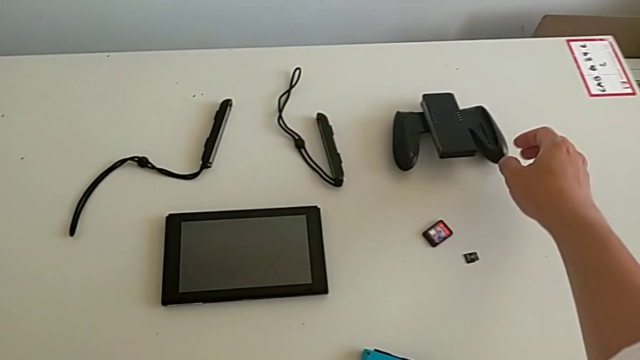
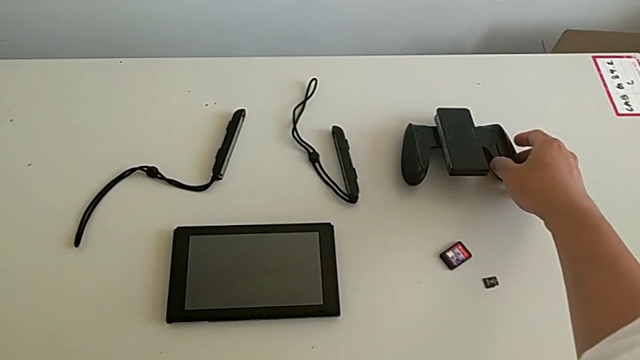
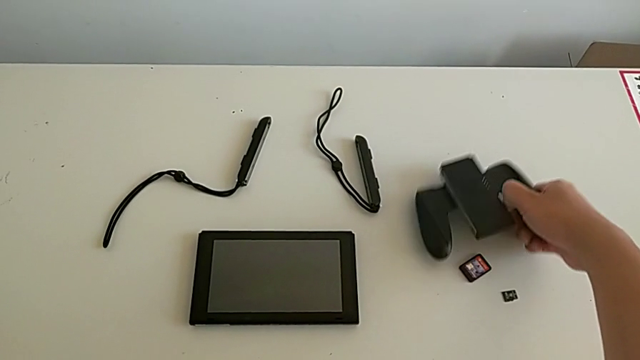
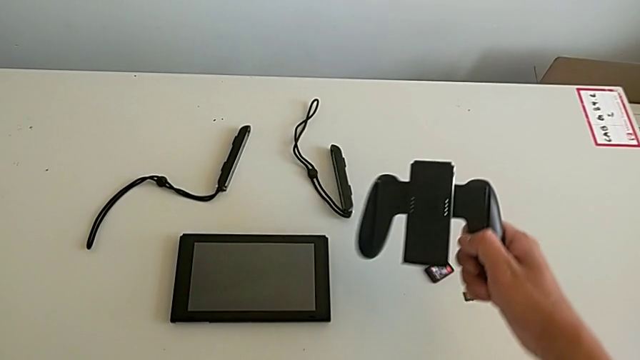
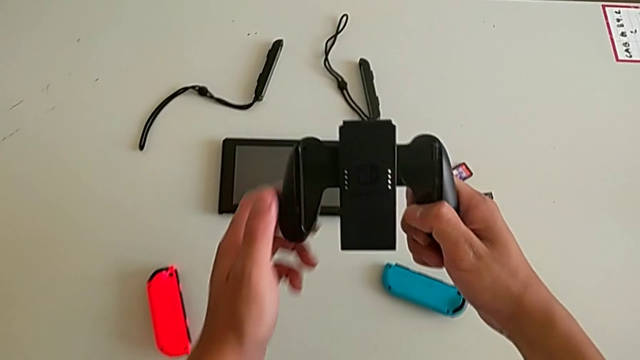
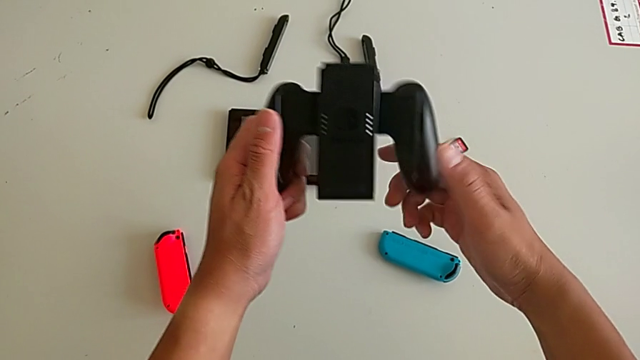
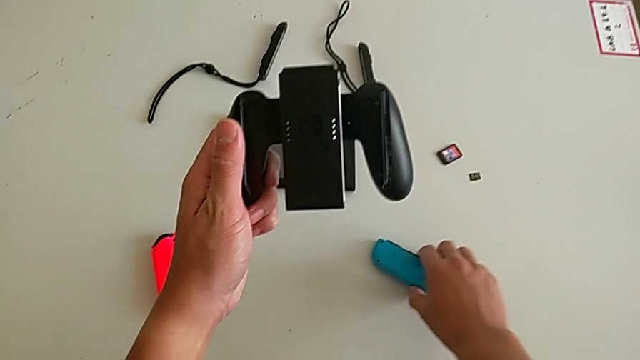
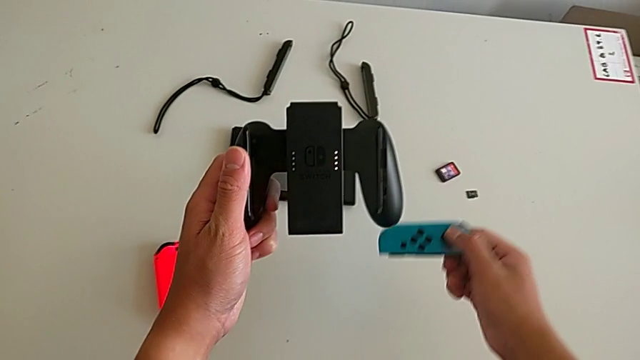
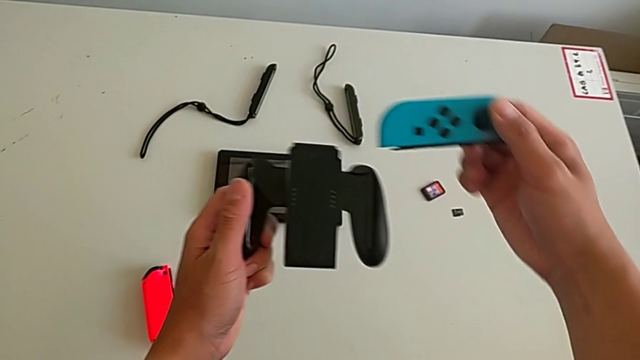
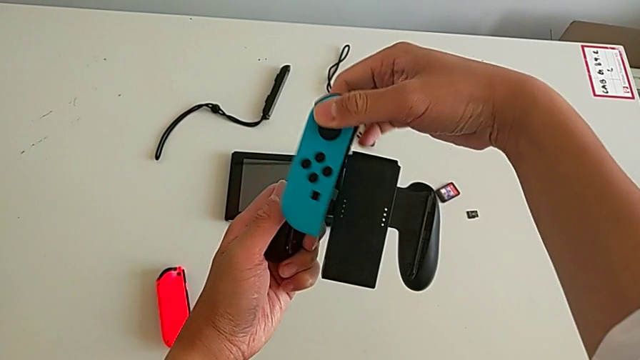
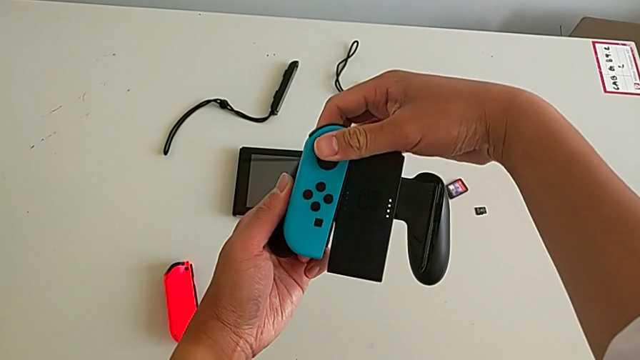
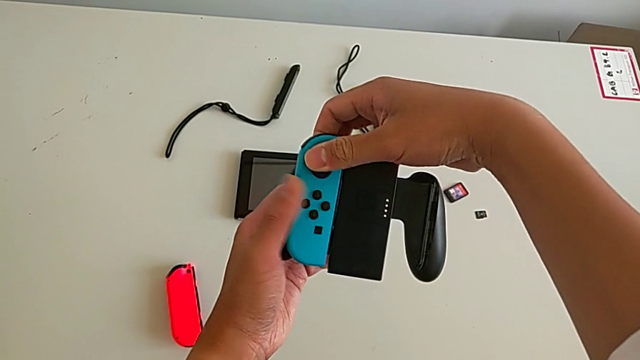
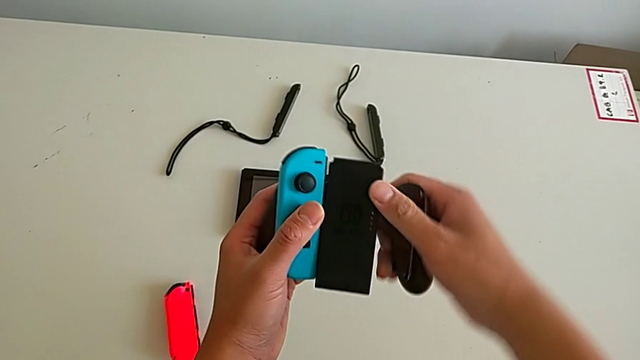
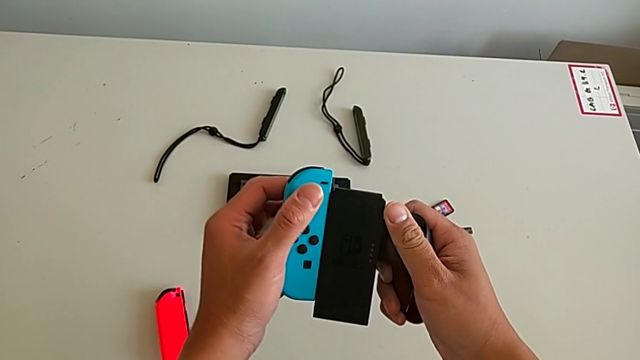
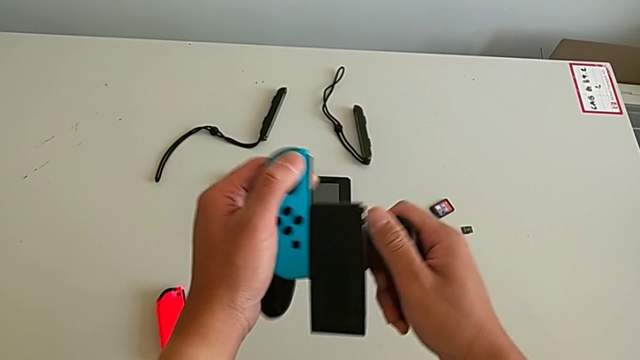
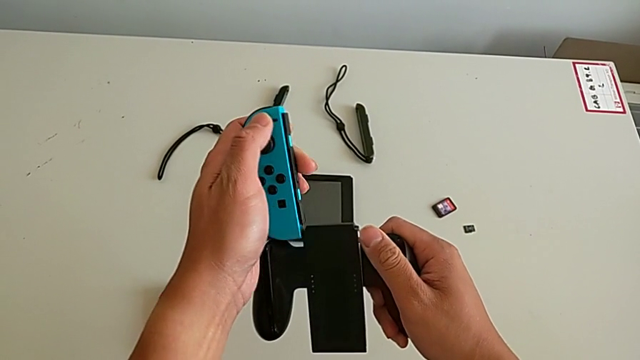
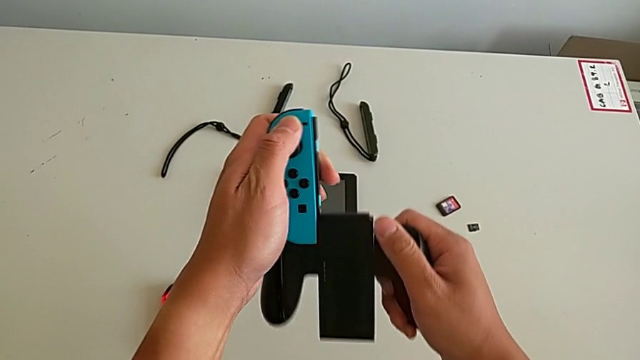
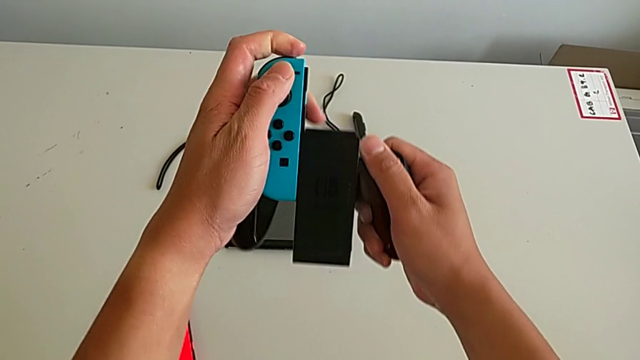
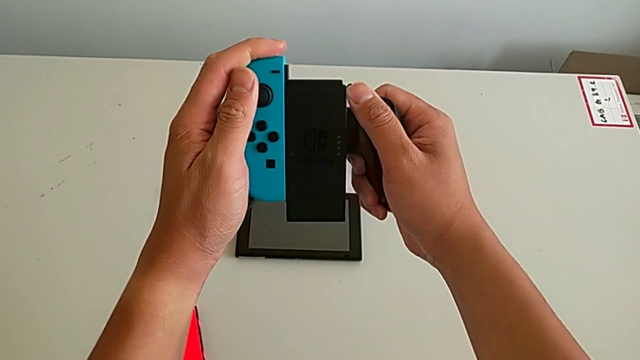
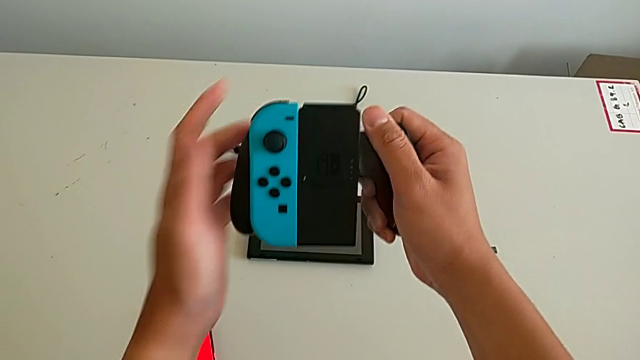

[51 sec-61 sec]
The camera wearer is changing the Joy-Cons to the comfort grip. They grab the comfort grip, grab the blue Joy-Con controller, place it and slide it.

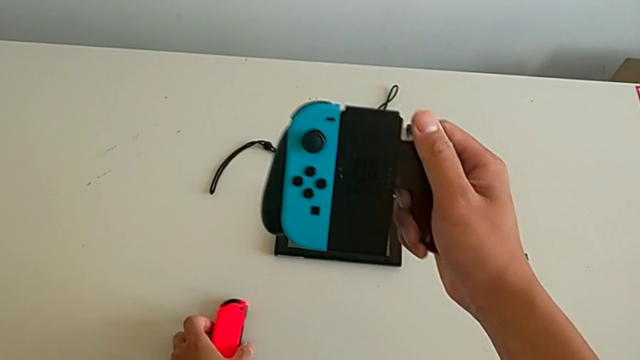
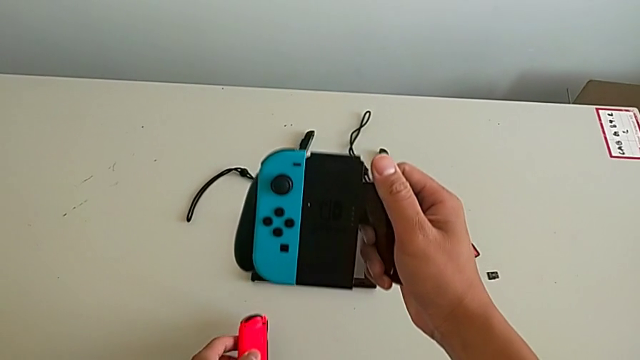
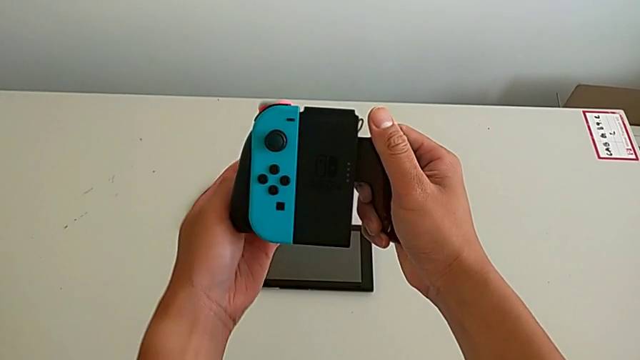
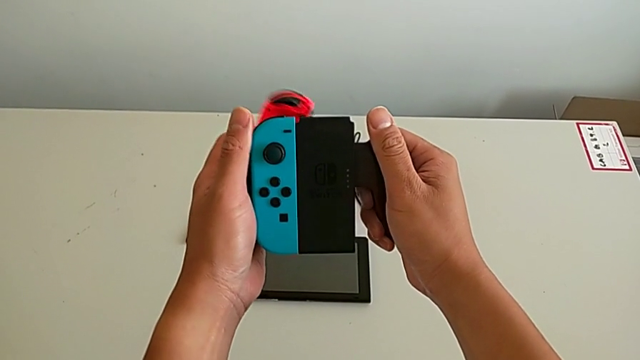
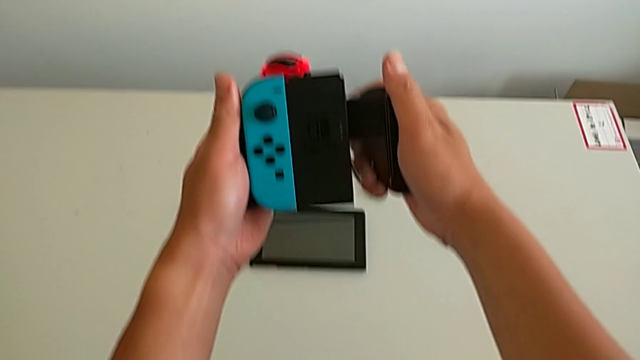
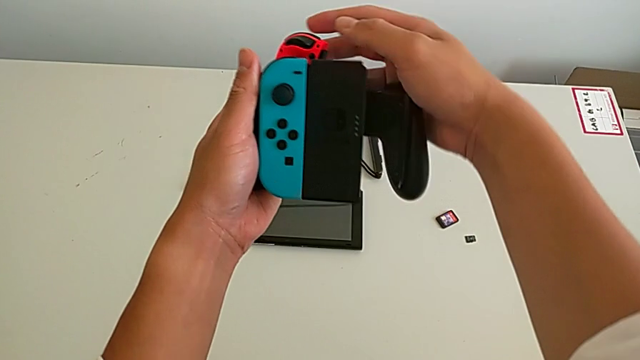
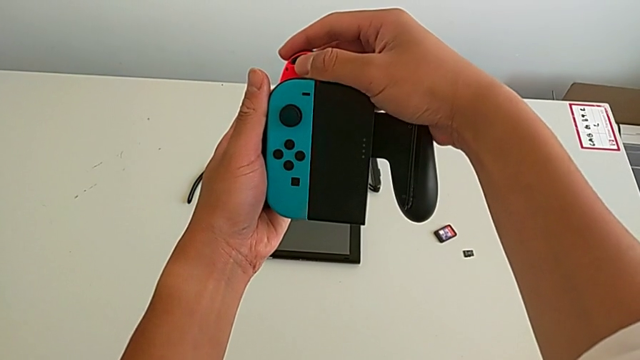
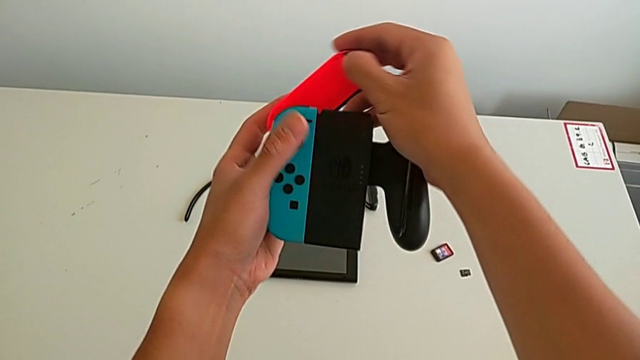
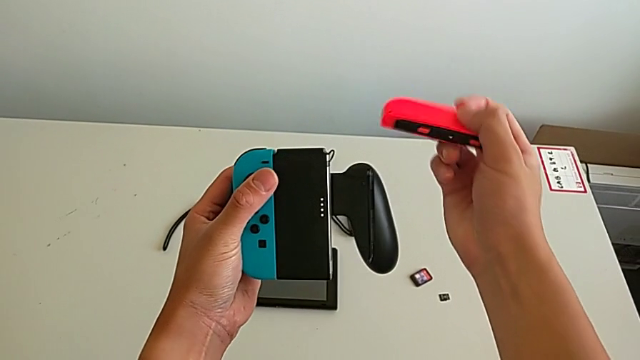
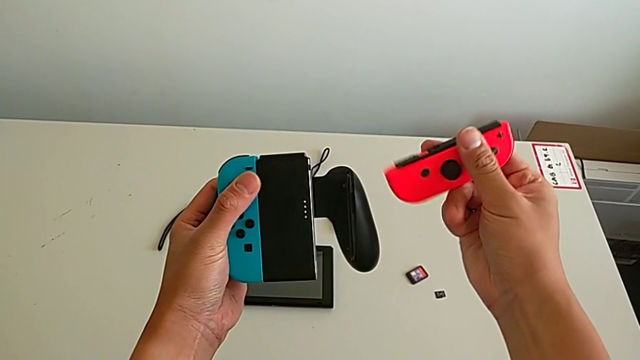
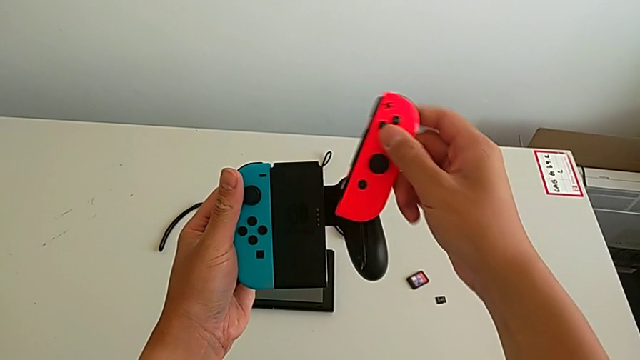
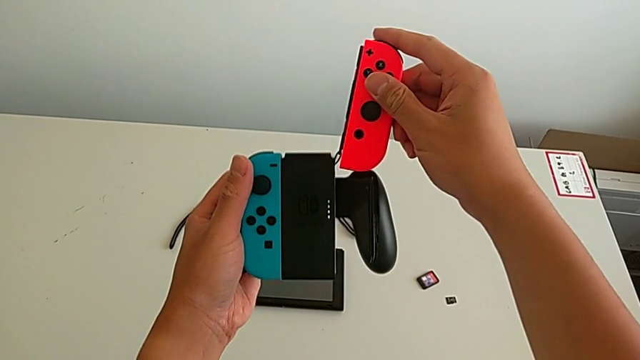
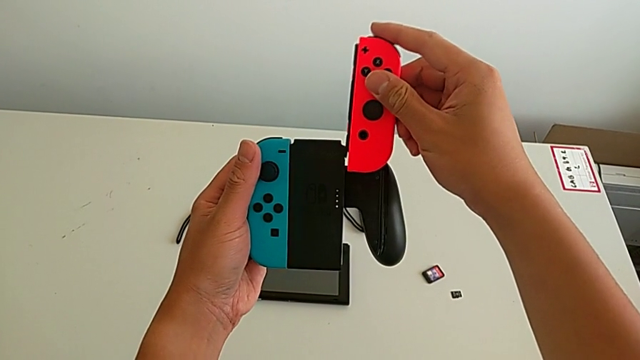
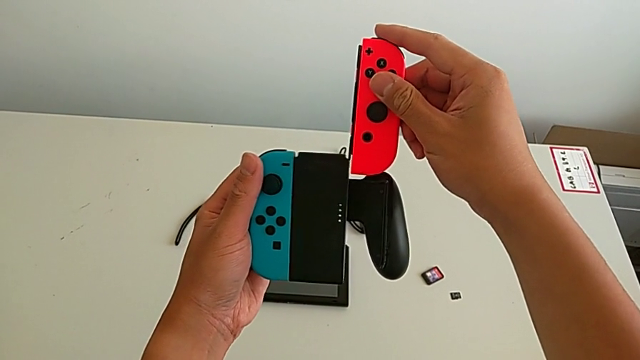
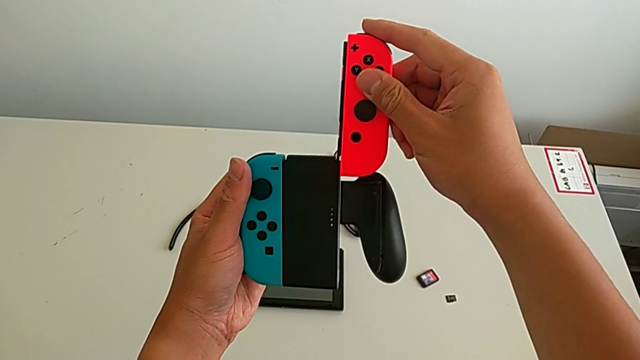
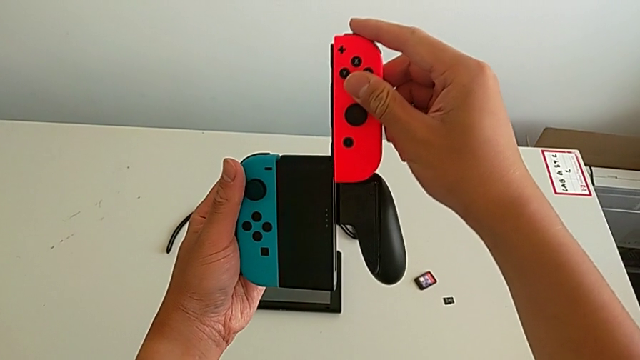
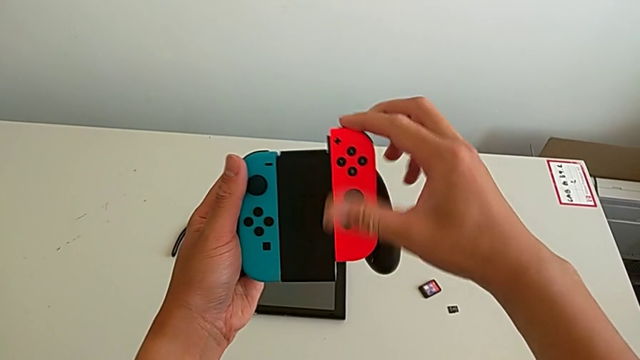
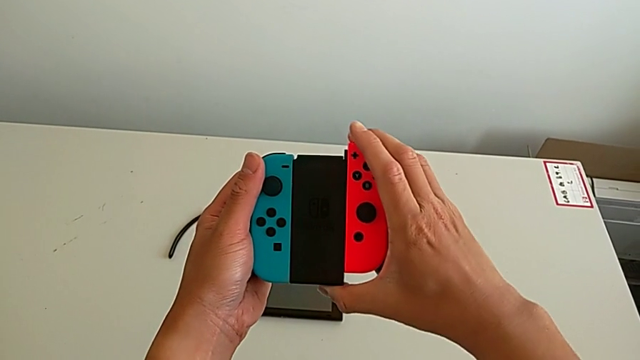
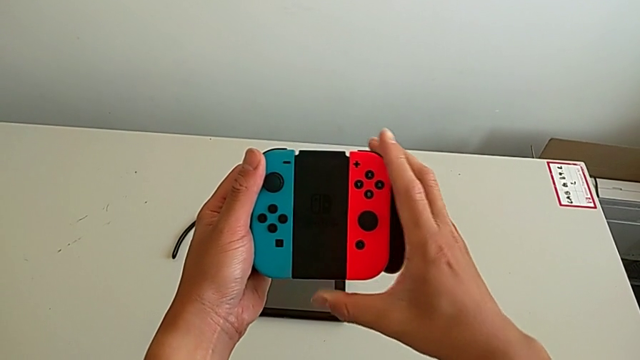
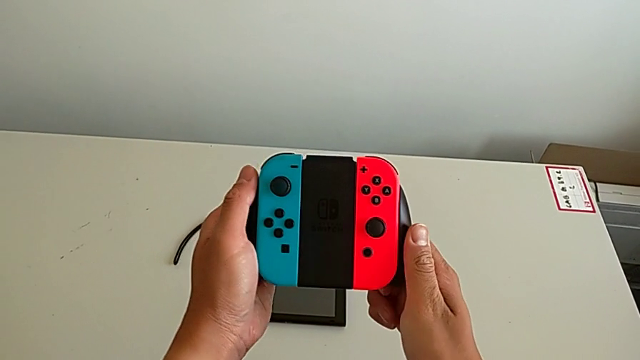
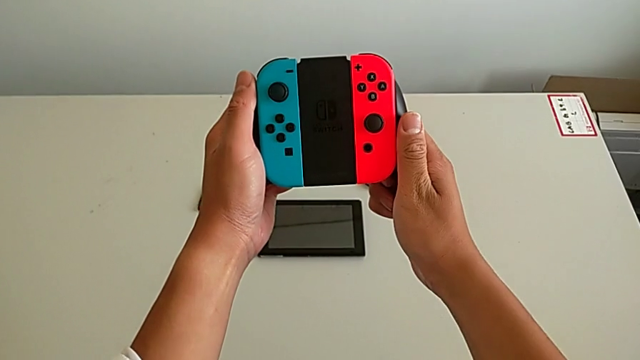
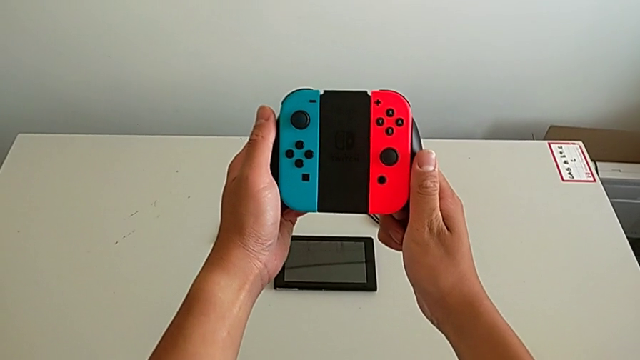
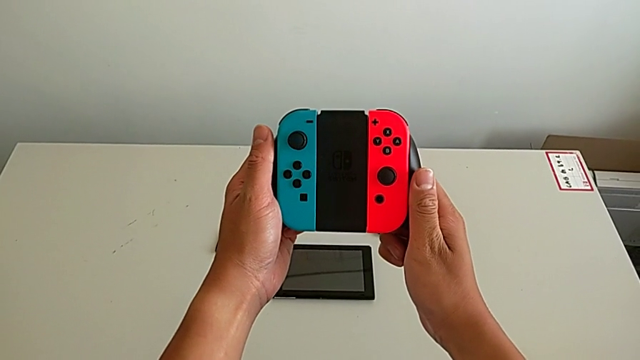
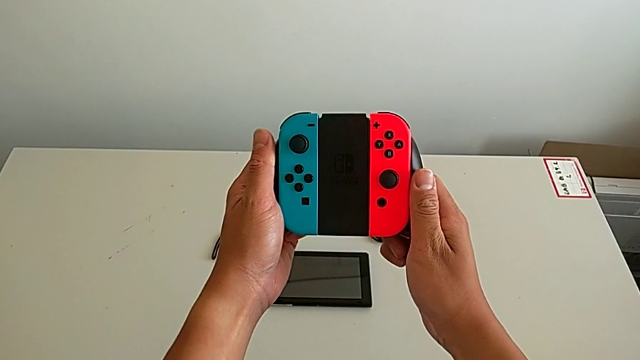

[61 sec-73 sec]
The camera wearer is changing the Joy-Cons to the comfort grip. They grab the red Joy-Con controller and slide it.
